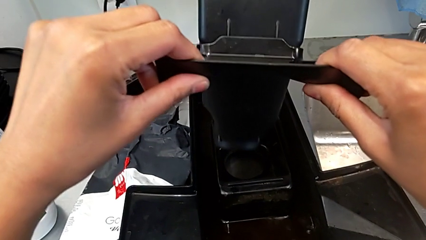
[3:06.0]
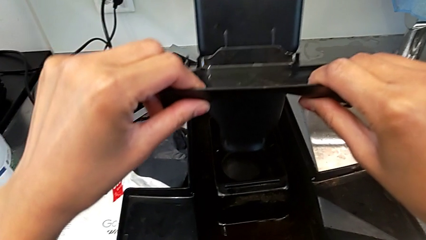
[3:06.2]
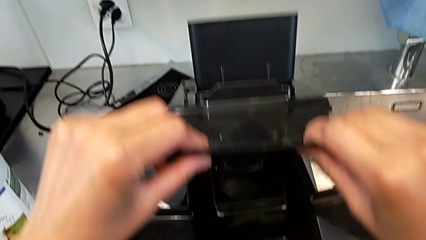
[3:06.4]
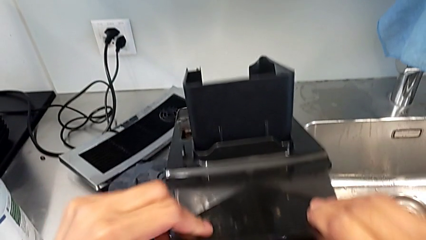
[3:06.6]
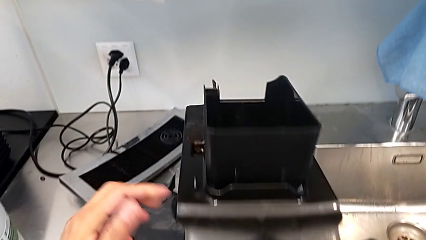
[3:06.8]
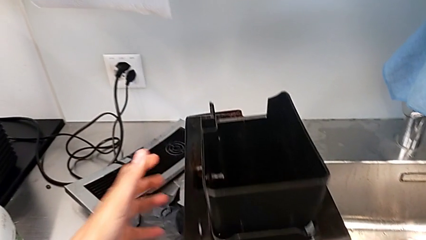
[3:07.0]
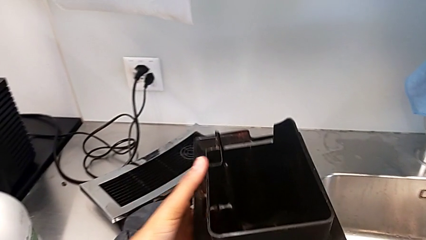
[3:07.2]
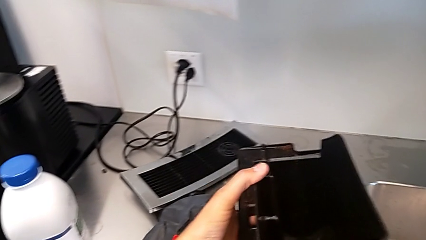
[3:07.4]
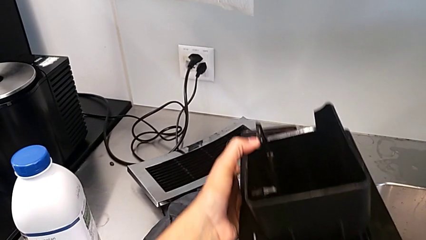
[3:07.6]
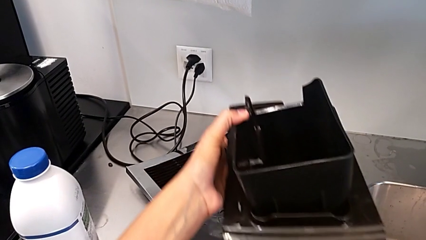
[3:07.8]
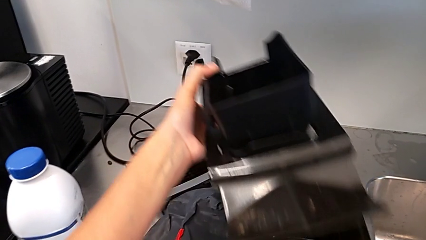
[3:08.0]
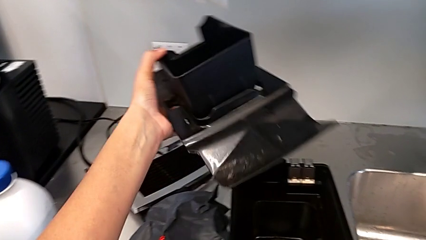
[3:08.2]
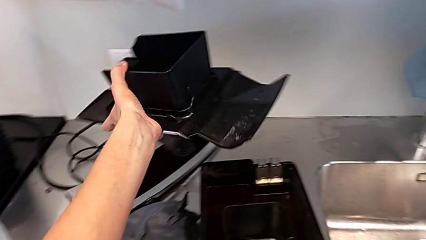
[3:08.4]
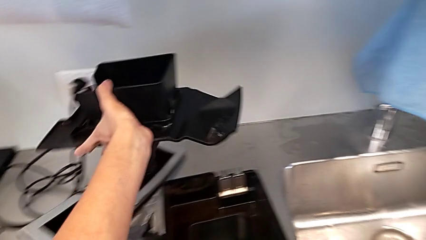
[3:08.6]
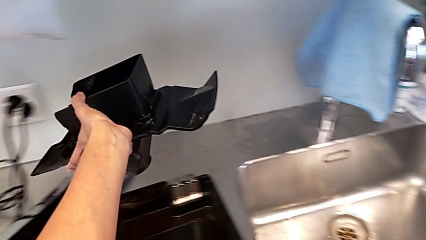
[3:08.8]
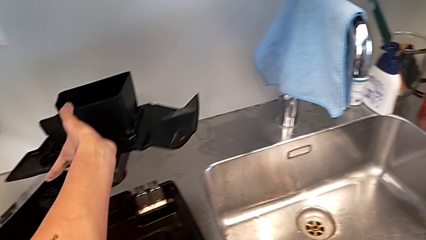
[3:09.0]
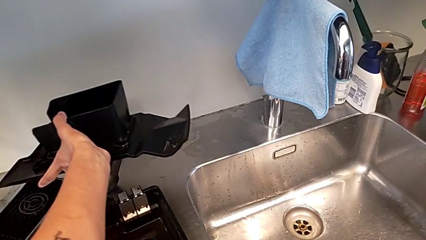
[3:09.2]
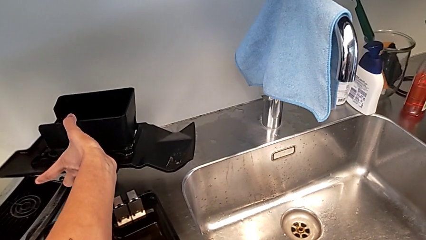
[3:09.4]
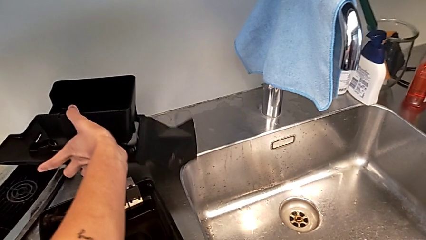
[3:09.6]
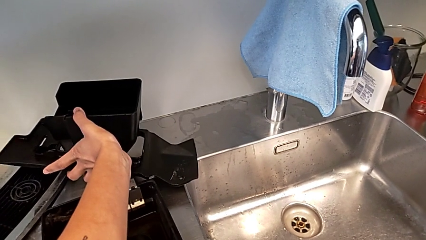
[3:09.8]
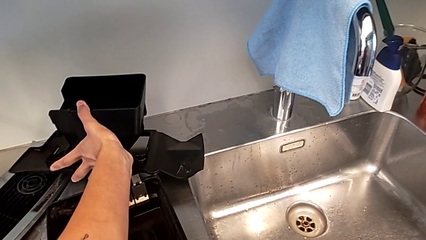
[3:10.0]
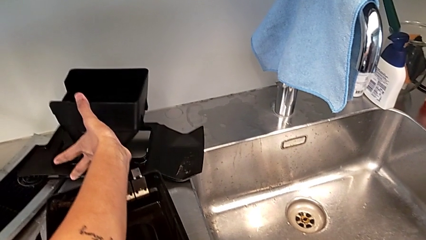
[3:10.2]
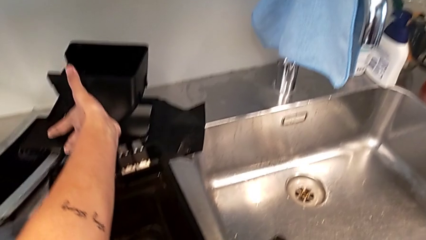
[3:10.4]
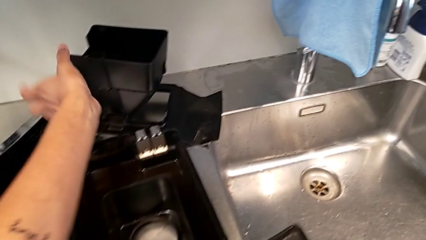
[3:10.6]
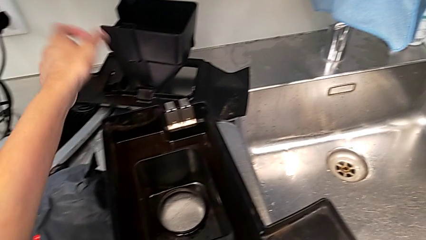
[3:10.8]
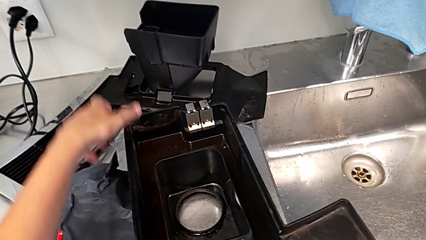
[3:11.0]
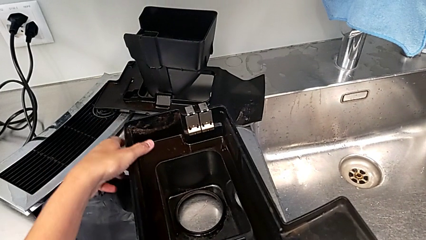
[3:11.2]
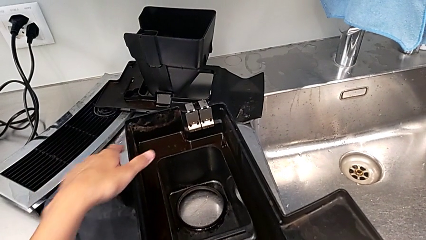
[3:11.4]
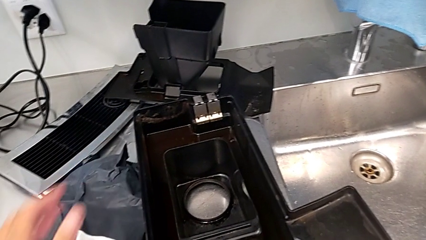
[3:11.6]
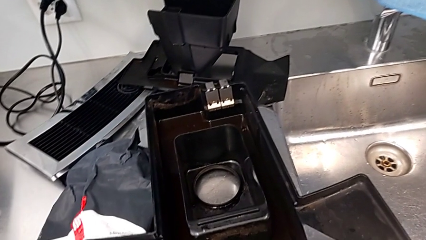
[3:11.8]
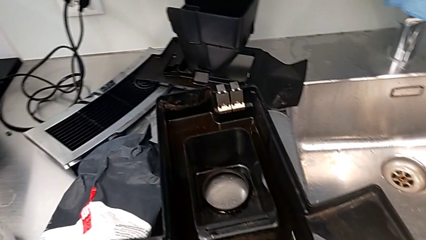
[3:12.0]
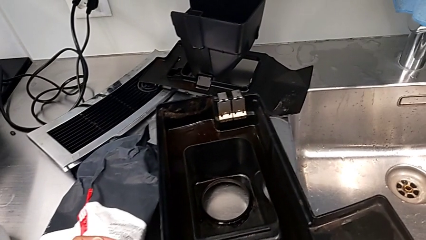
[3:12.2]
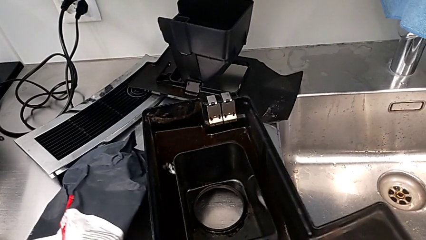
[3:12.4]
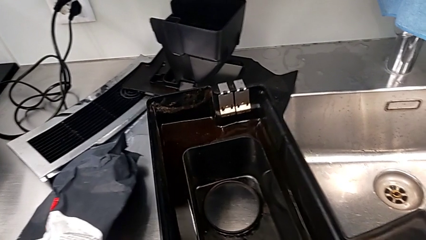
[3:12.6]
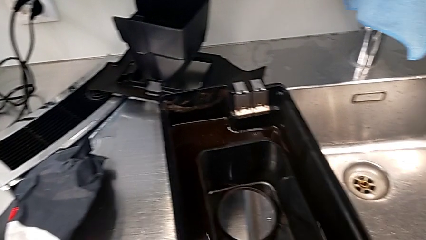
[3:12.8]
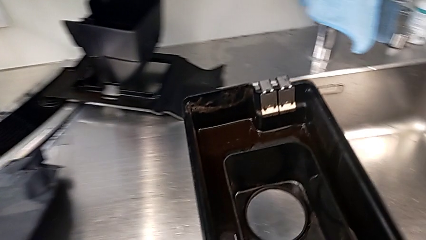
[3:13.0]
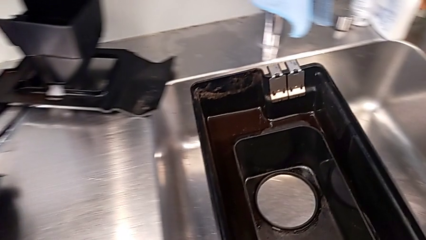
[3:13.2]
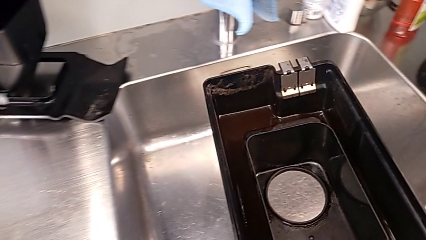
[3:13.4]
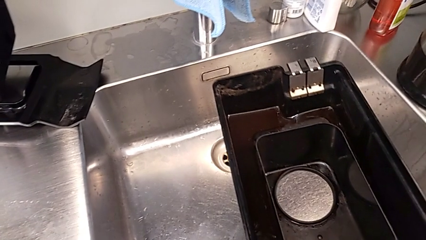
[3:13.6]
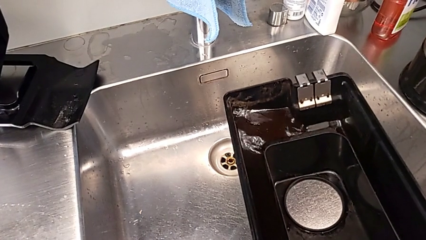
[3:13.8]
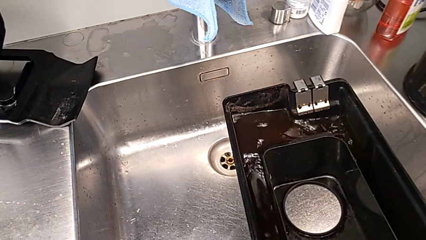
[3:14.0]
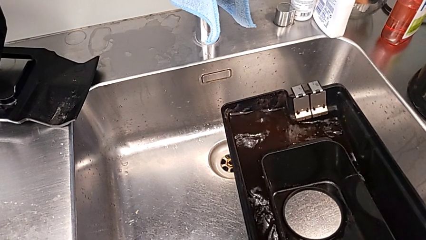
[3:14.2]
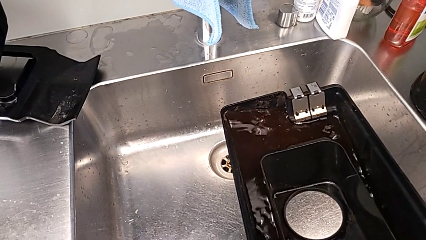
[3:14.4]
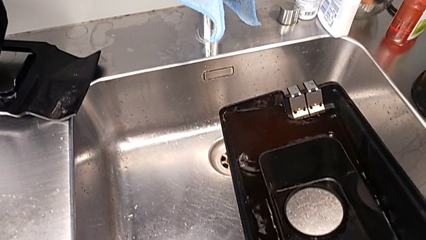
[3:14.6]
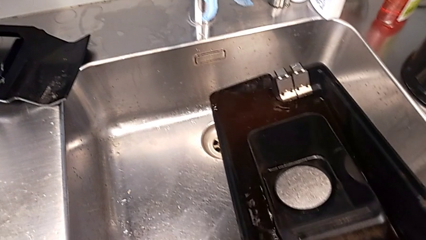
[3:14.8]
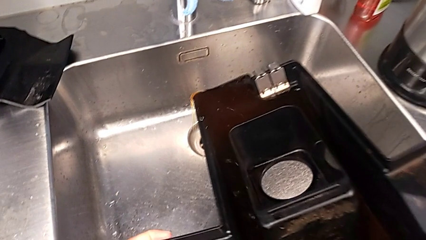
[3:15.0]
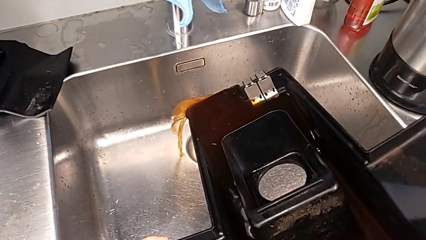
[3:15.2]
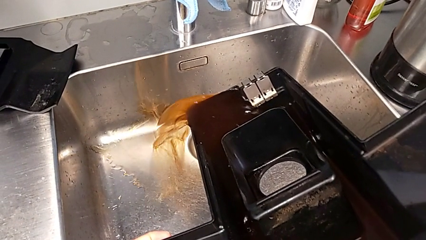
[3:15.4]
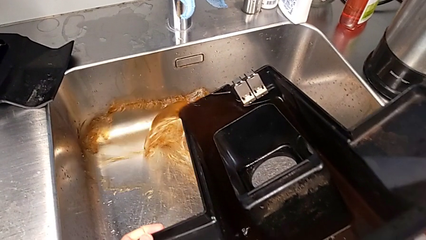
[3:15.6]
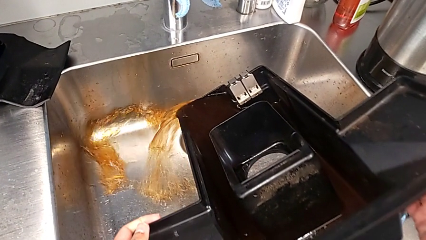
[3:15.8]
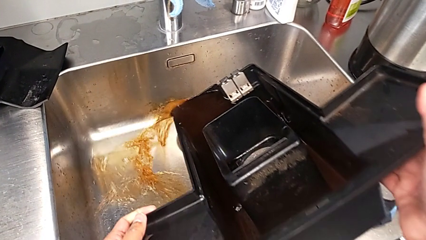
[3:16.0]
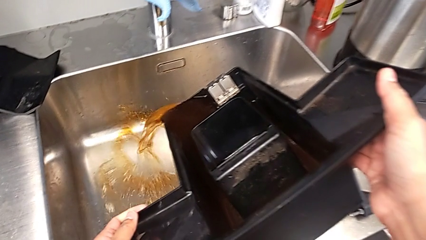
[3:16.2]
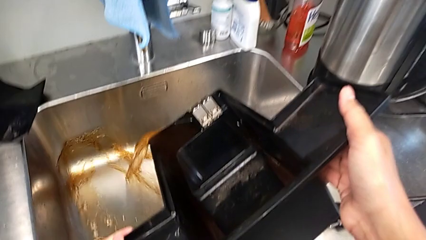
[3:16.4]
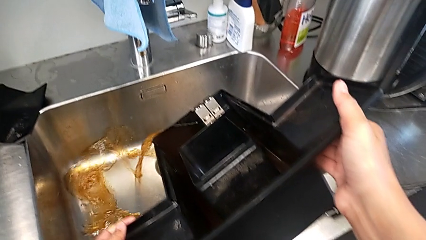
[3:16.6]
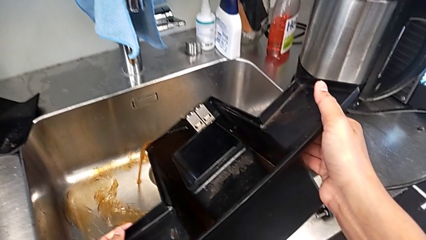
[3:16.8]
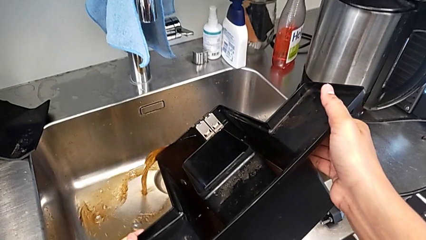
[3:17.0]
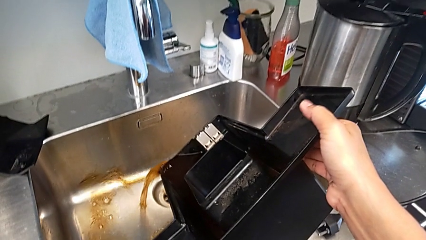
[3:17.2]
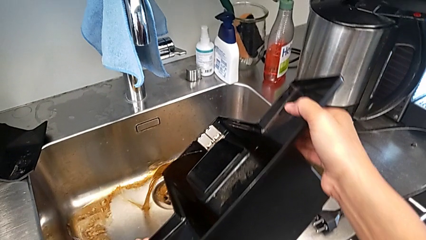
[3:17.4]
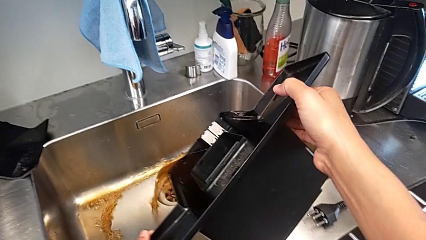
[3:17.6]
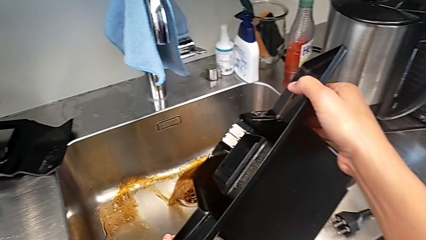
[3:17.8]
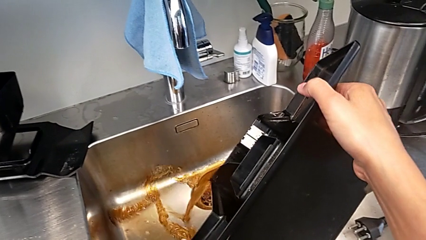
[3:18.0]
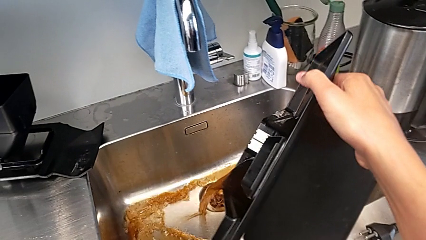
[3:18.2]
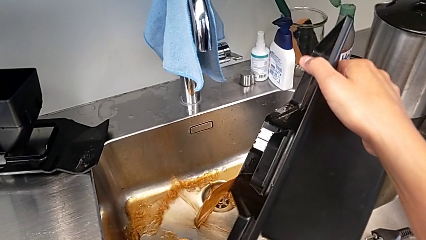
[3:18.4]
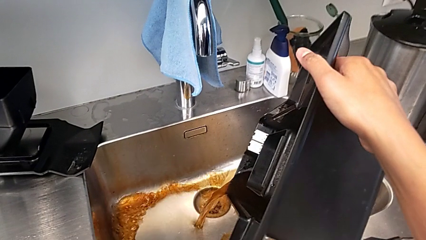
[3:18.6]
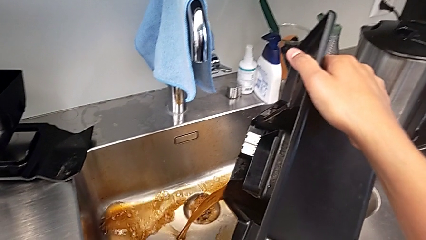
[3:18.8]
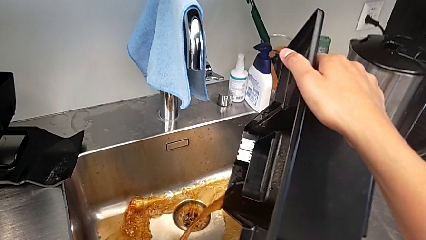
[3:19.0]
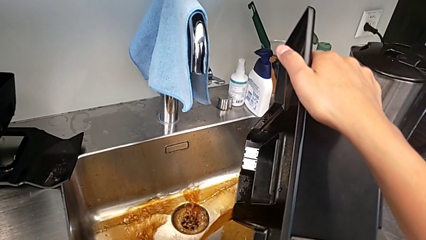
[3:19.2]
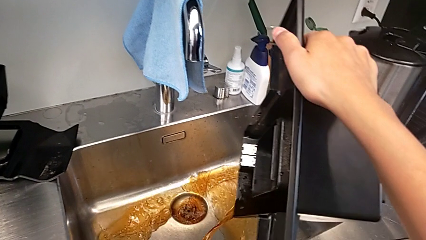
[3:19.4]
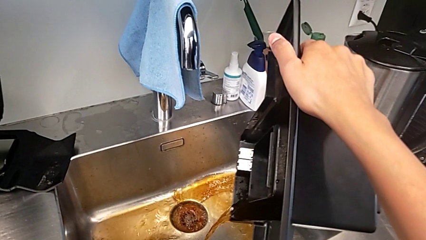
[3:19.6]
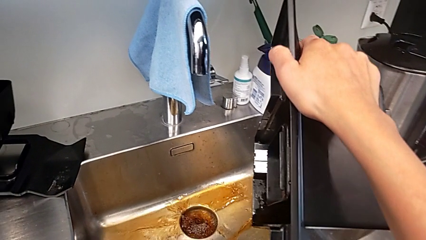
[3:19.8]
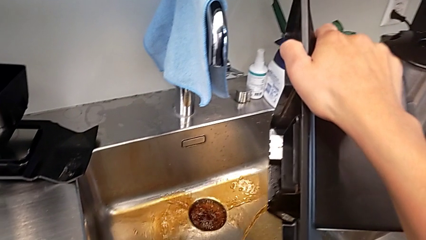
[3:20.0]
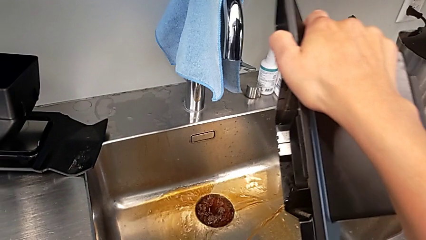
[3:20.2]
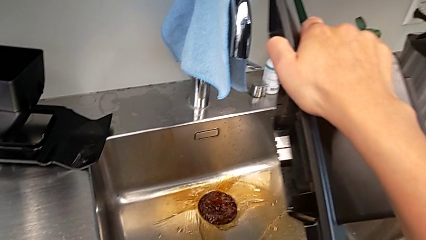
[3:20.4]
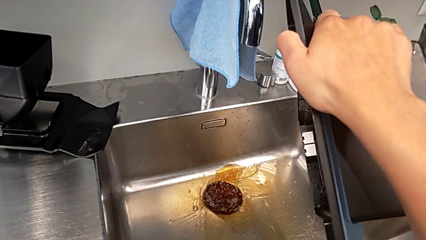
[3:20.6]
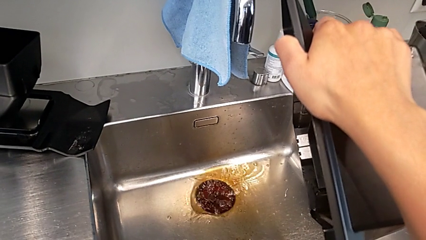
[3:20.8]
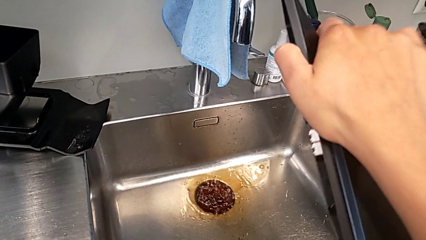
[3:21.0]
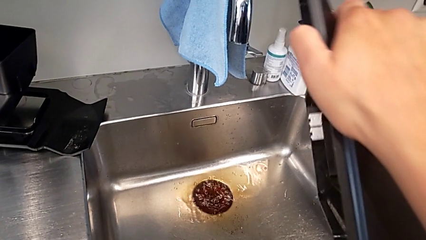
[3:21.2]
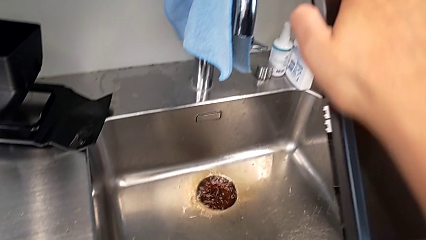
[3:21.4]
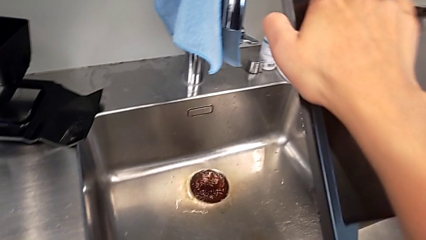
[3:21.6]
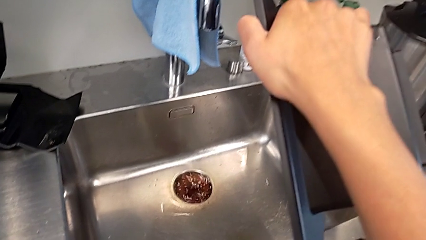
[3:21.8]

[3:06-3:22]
The camera wearer is emptying the drip tray of the espresso machine. They lift the drip tray, drop it, lift it, rotate it and empty it.
